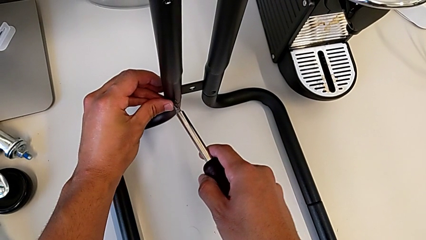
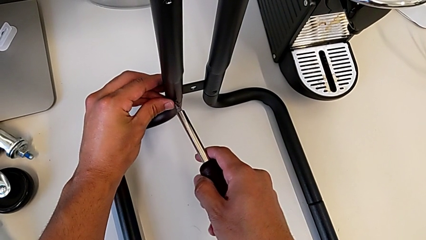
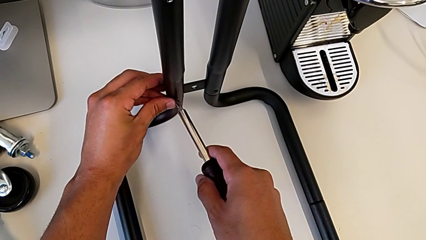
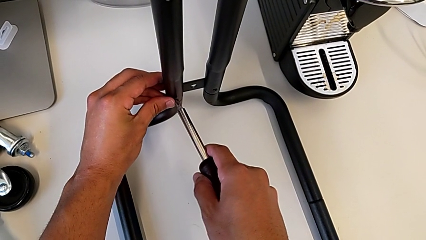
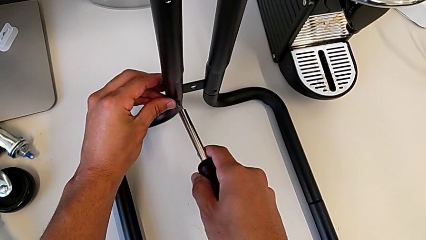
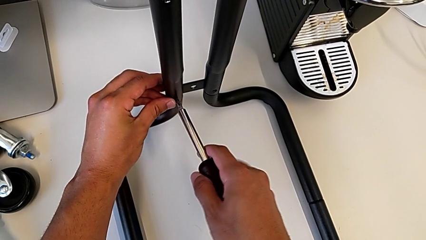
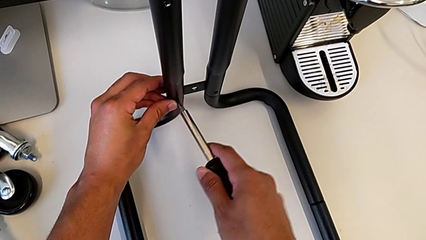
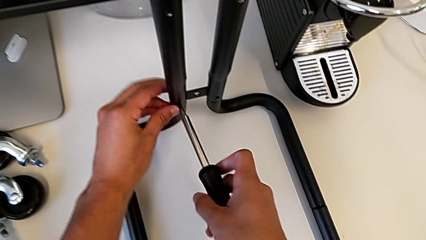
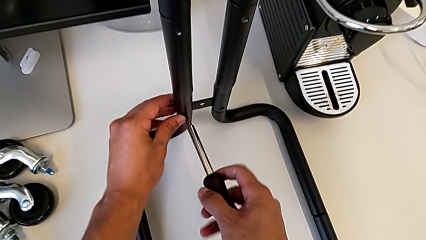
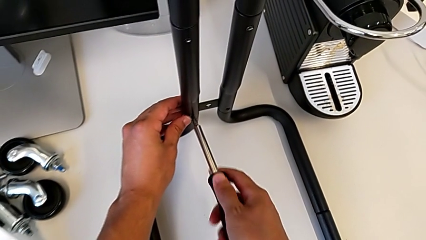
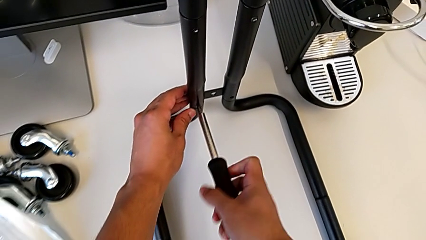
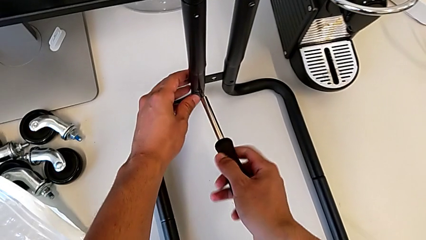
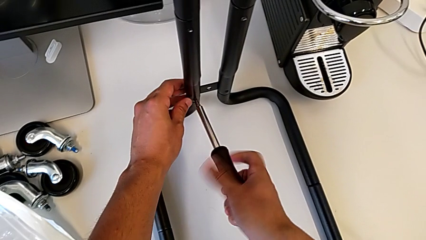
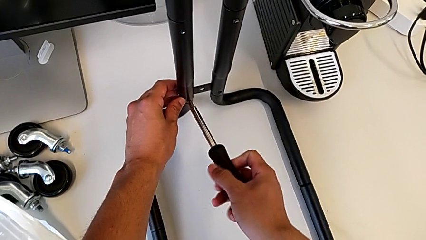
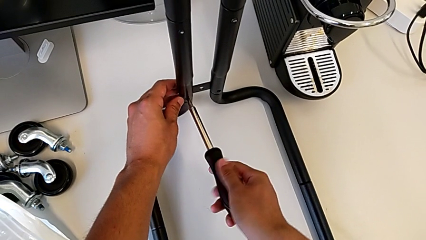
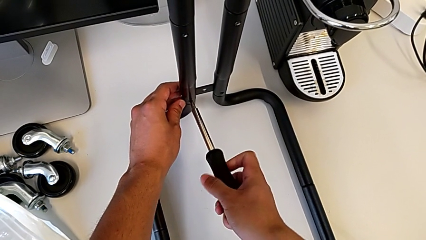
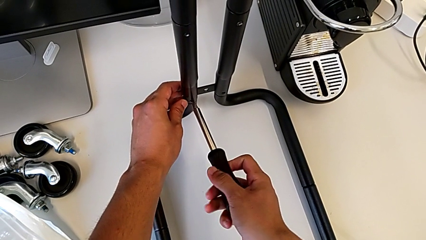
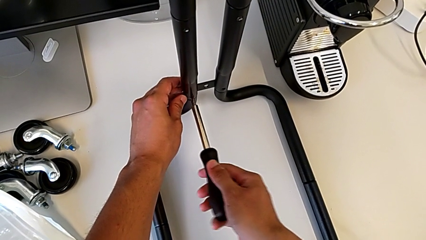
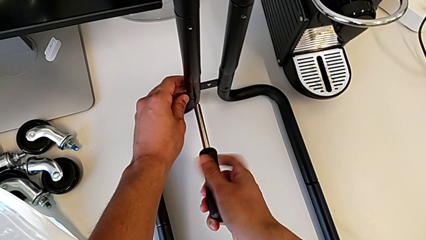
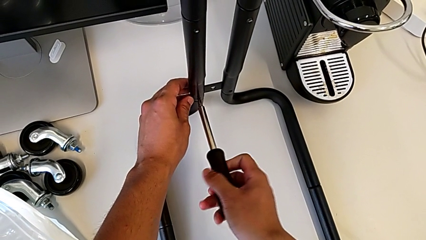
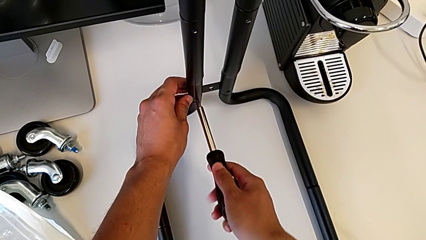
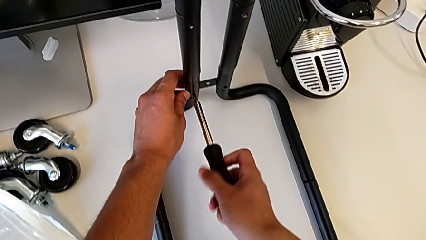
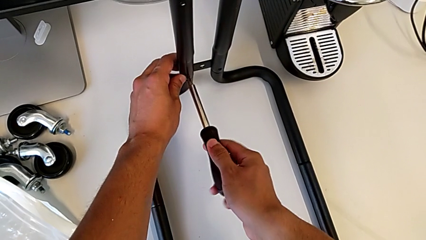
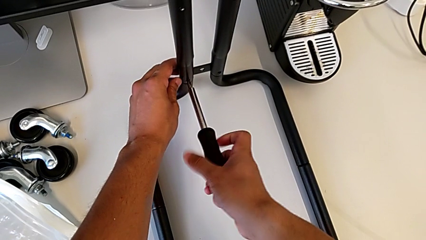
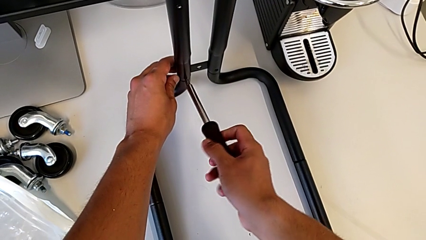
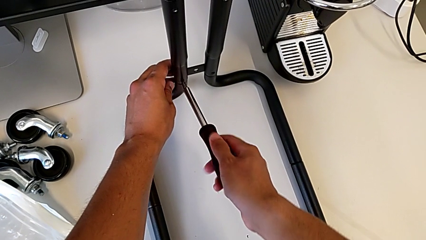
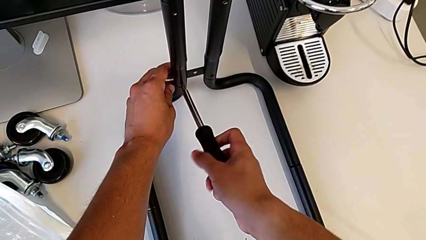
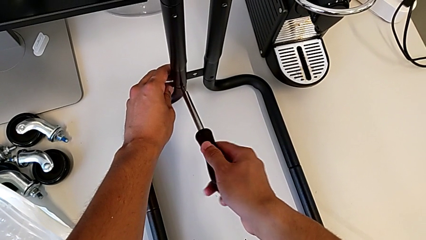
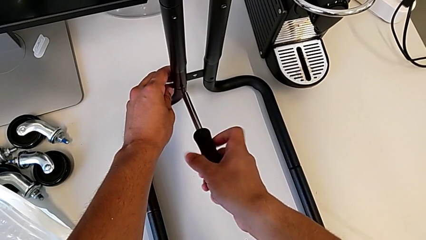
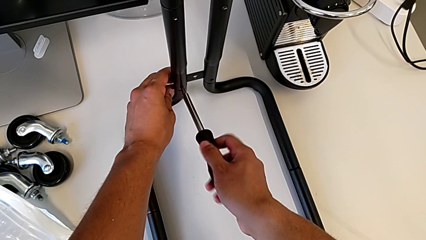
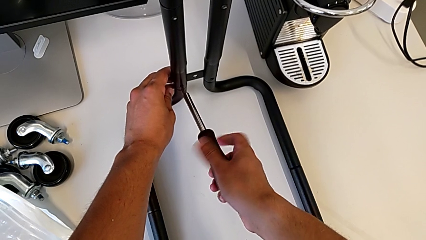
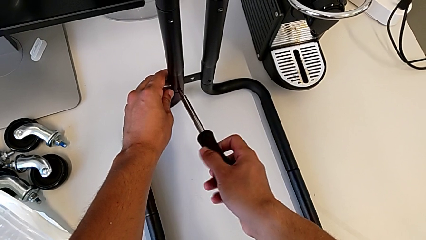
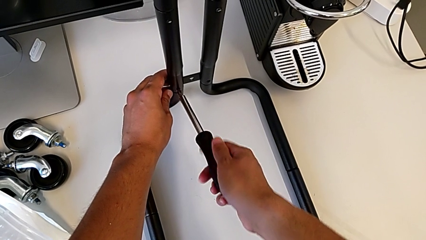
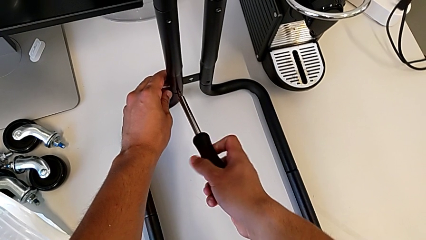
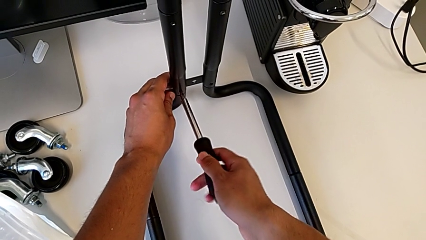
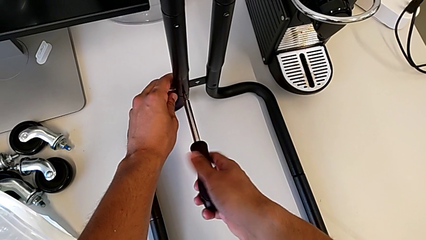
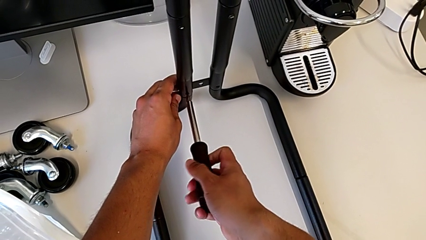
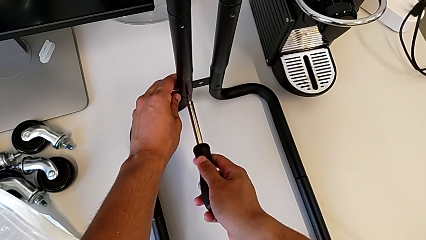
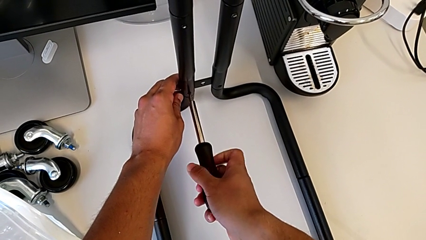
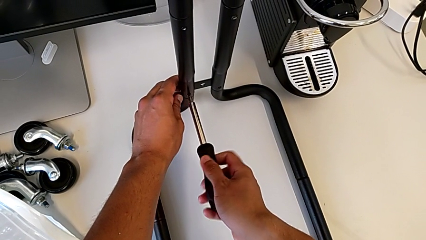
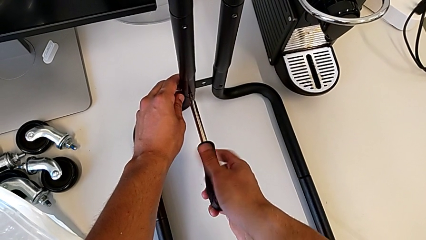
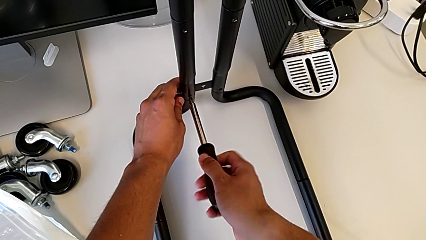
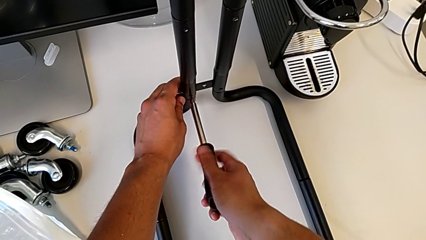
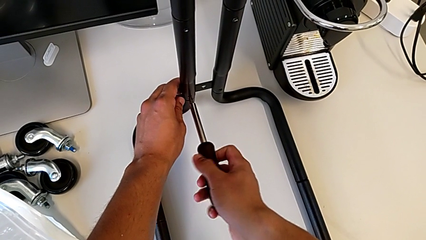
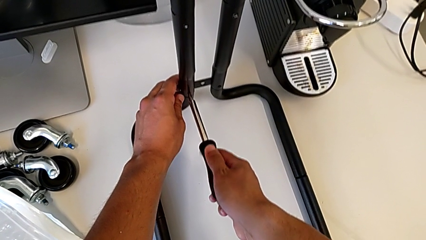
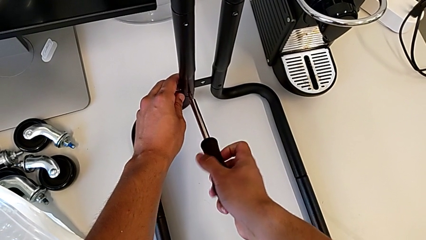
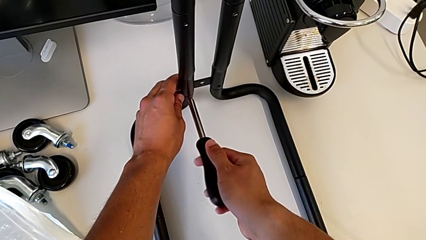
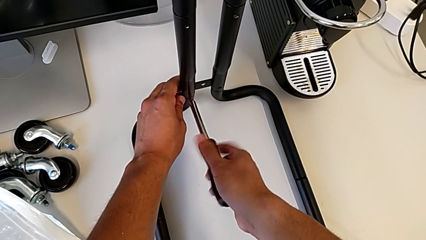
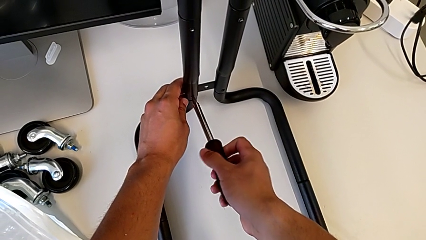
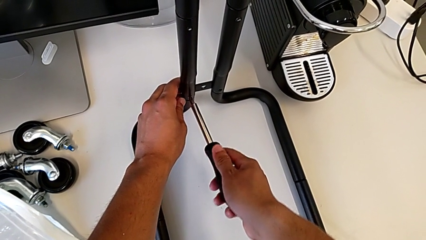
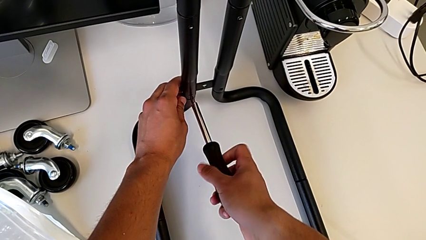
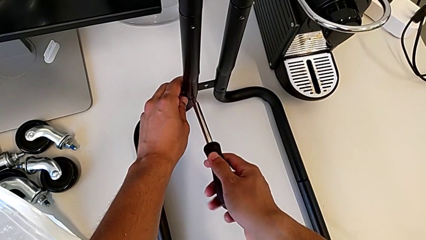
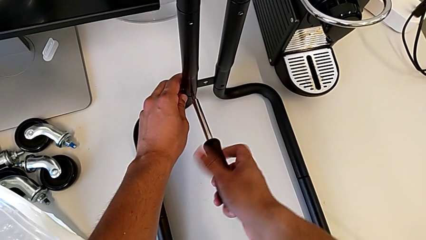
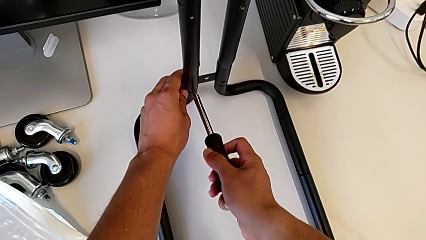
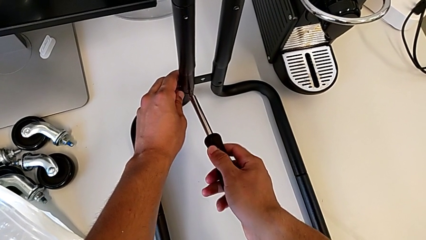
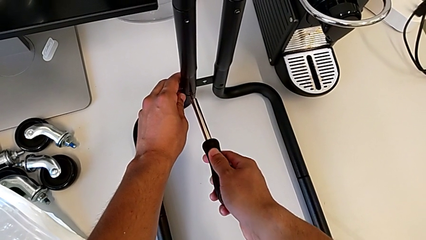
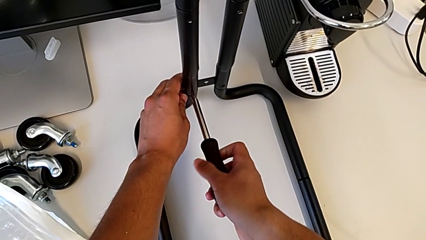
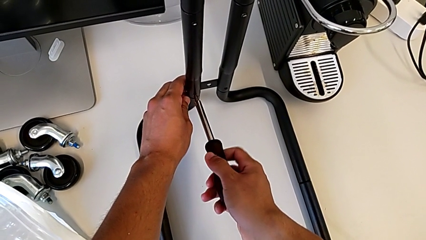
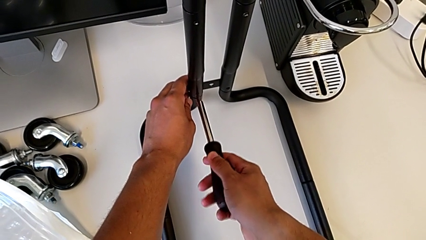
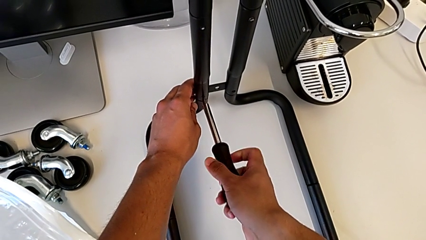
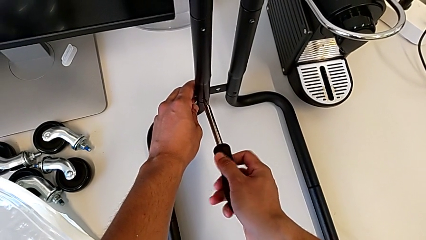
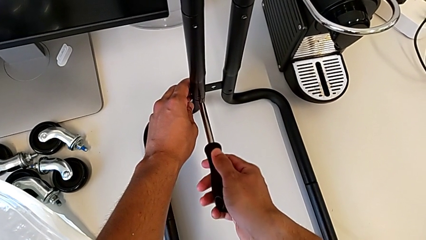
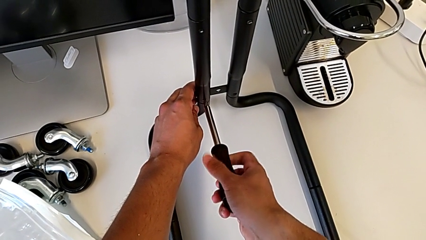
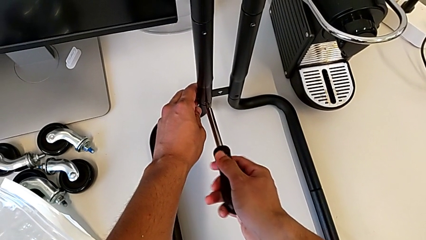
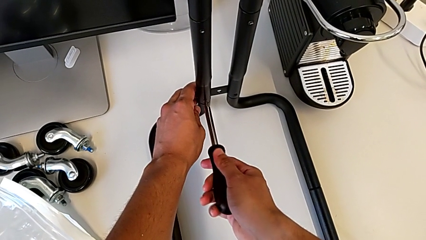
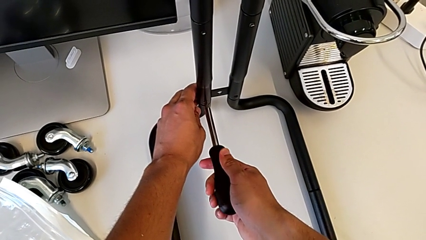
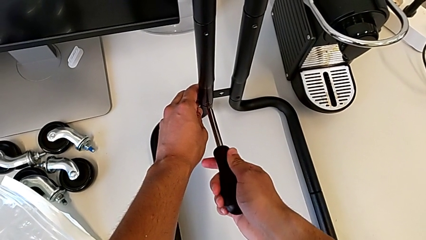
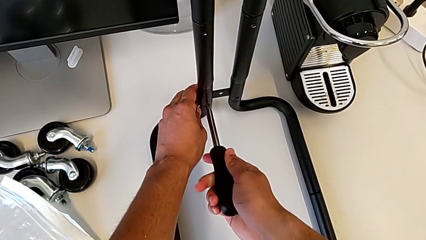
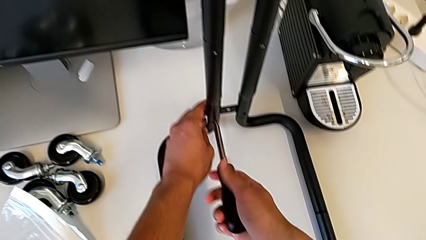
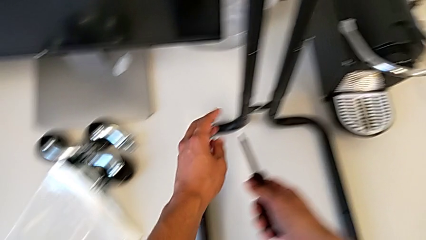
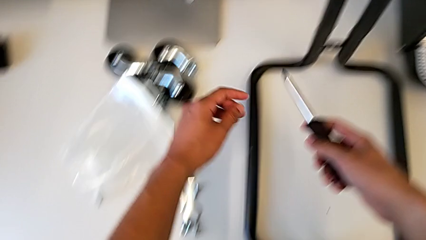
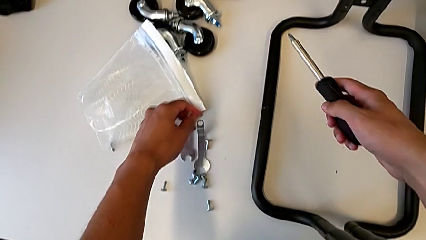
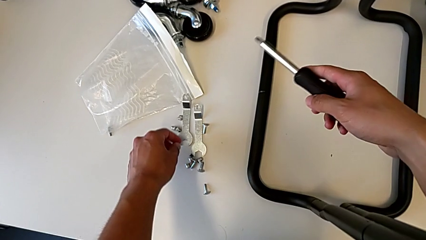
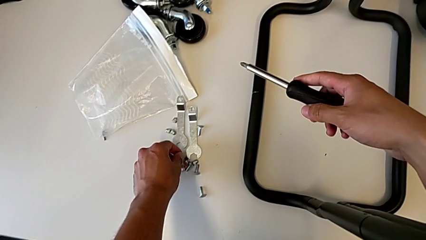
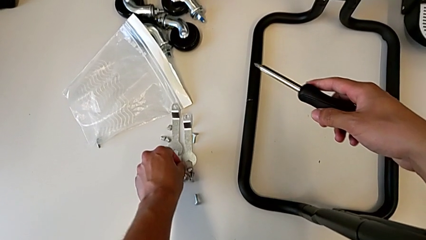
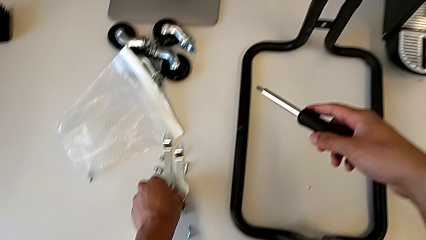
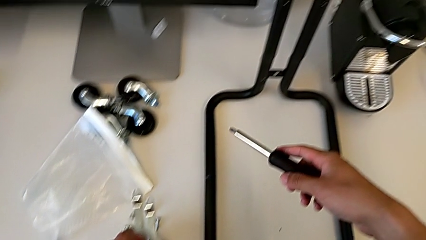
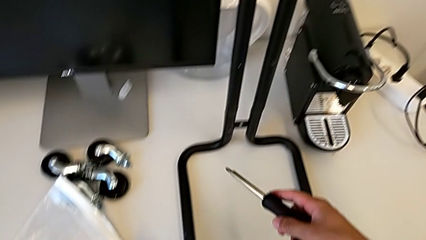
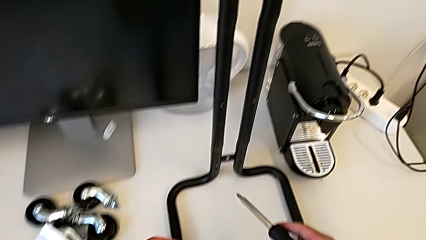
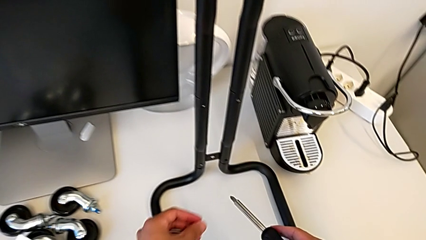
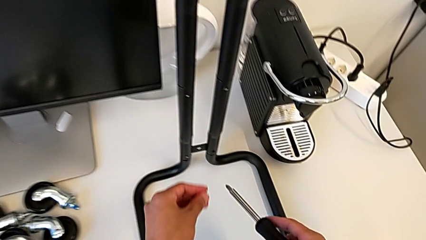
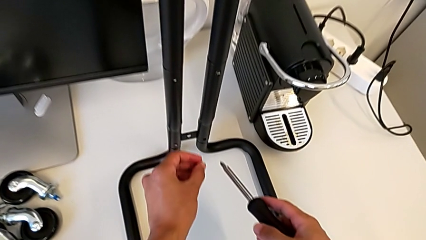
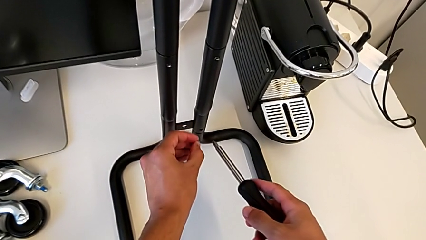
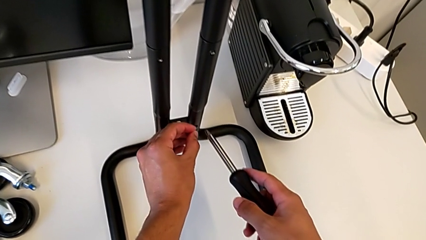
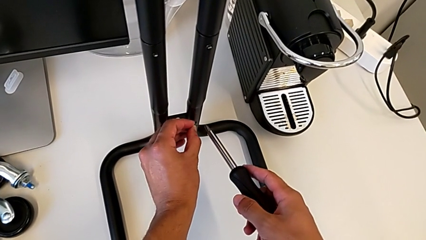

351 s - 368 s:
The camera wearer is screwing the second sidebar to the base frame. They screw the fourth screw and grab the fifth screw.
